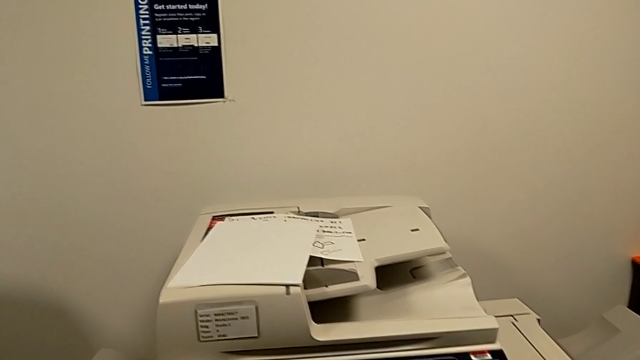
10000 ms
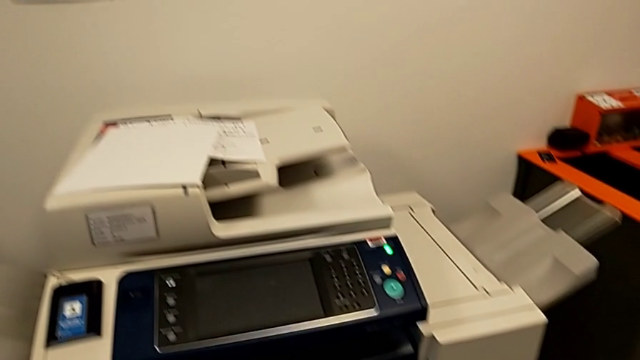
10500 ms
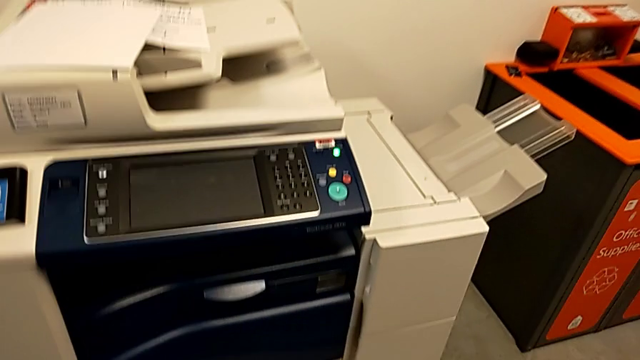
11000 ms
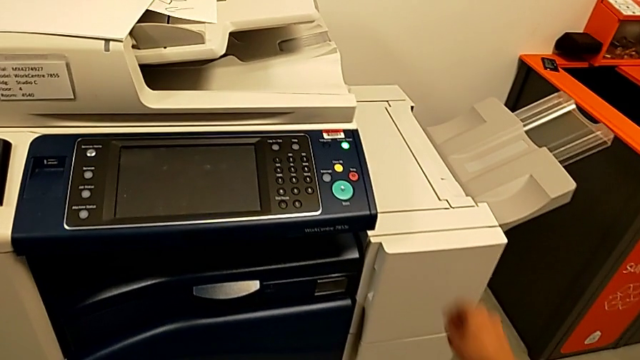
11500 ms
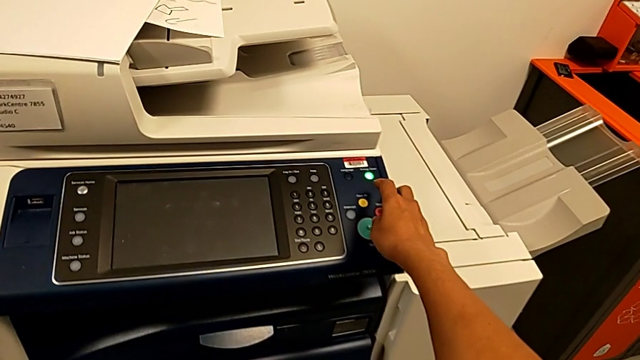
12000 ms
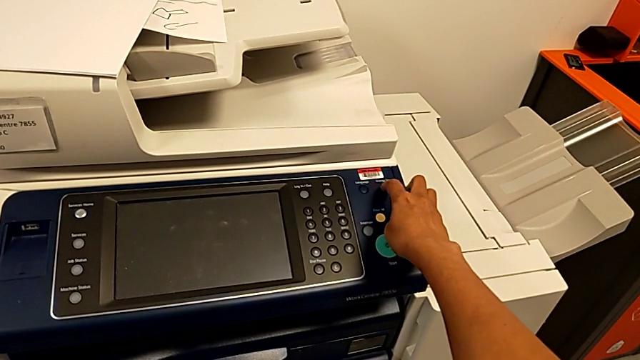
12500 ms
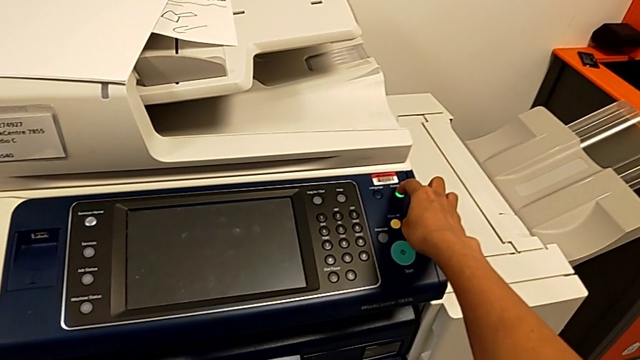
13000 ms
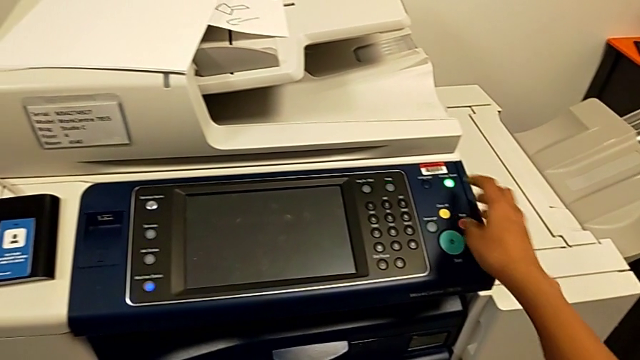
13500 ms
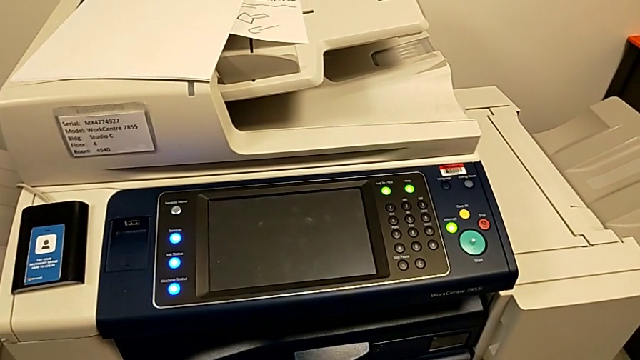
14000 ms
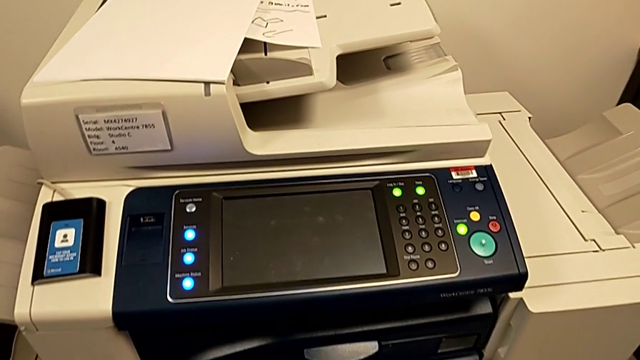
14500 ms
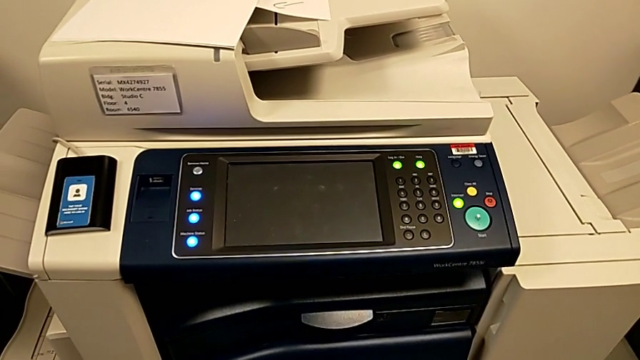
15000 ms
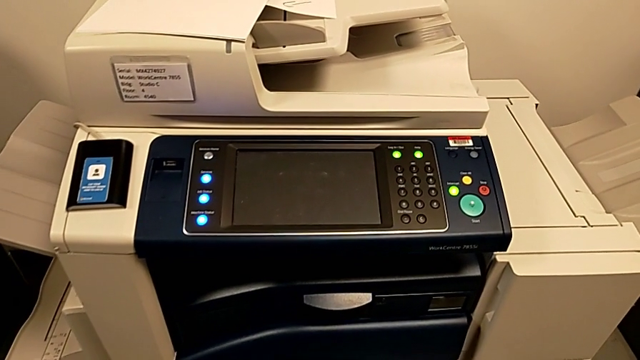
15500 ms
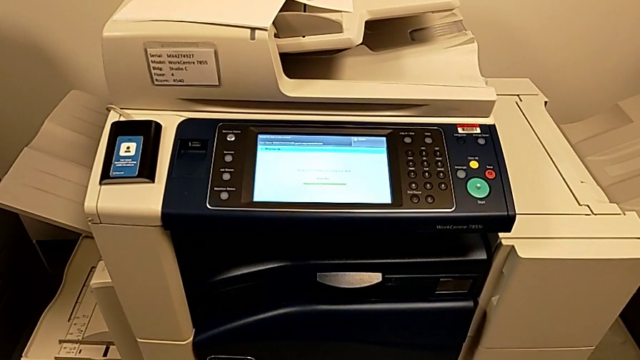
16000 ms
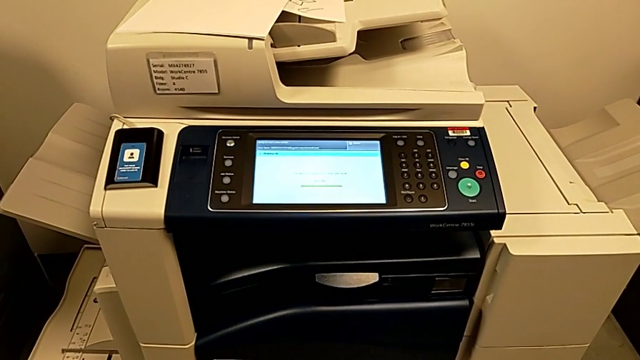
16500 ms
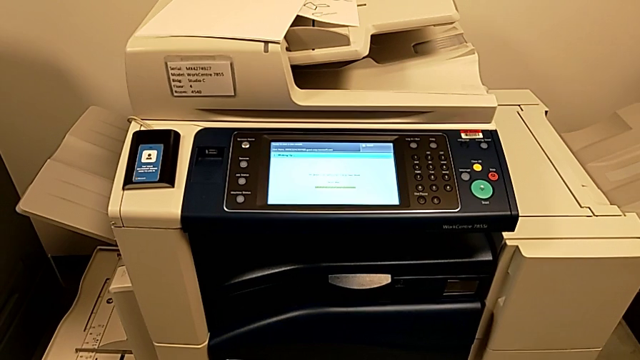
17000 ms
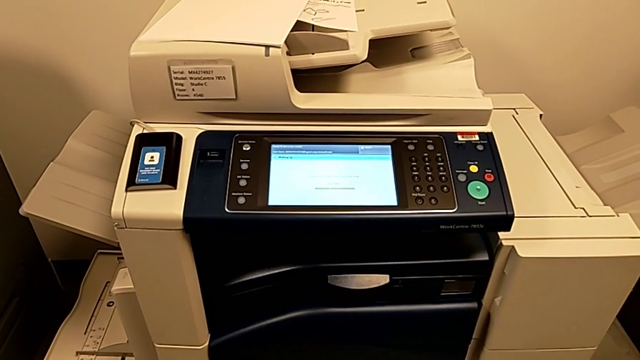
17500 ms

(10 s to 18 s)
The camera wearer turns on the printer. They approach the button and press it.

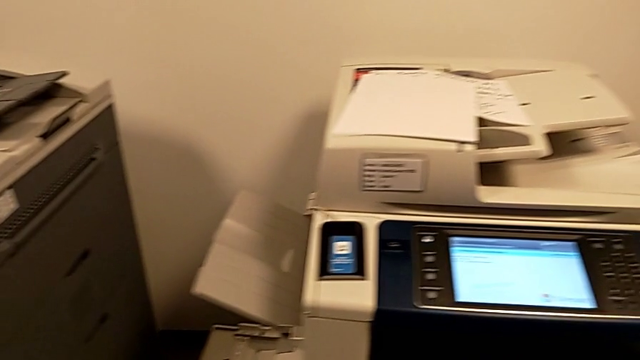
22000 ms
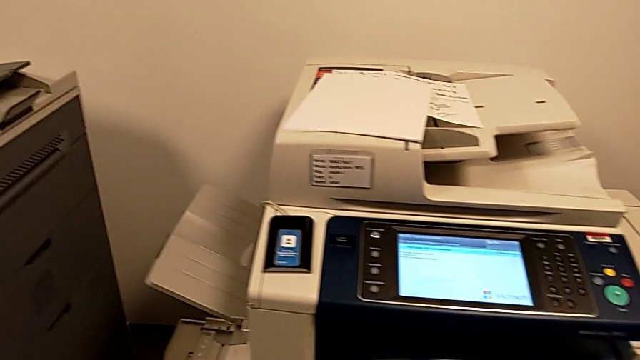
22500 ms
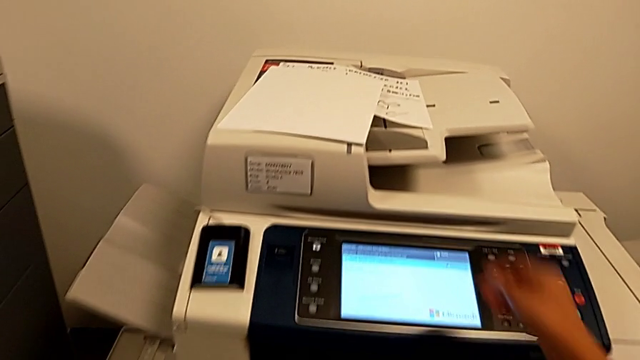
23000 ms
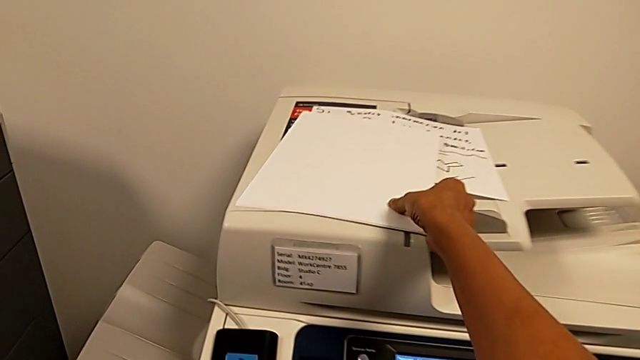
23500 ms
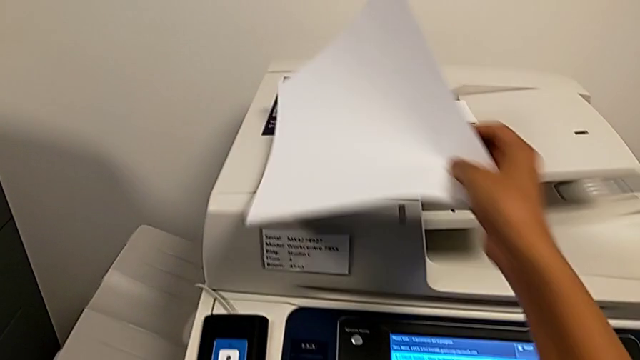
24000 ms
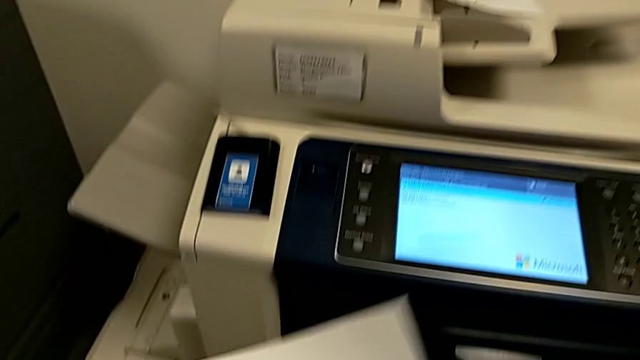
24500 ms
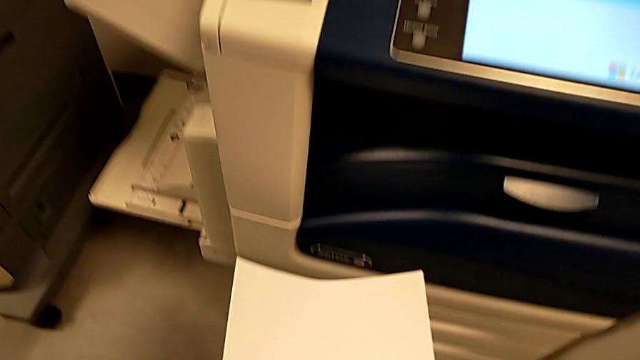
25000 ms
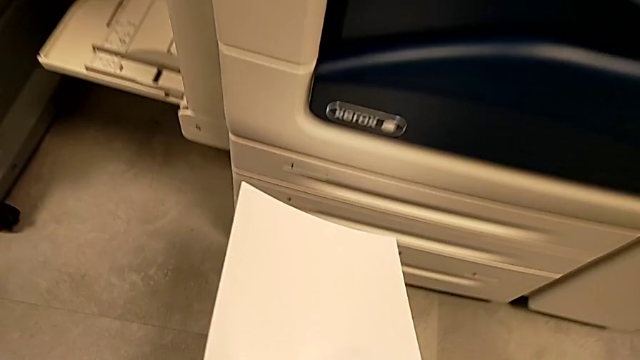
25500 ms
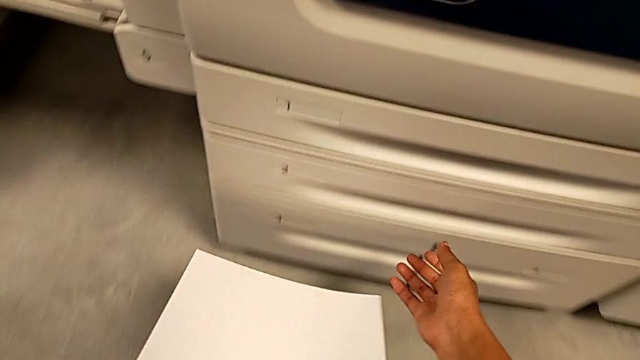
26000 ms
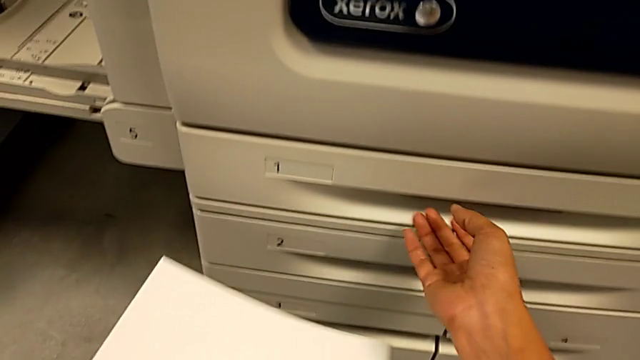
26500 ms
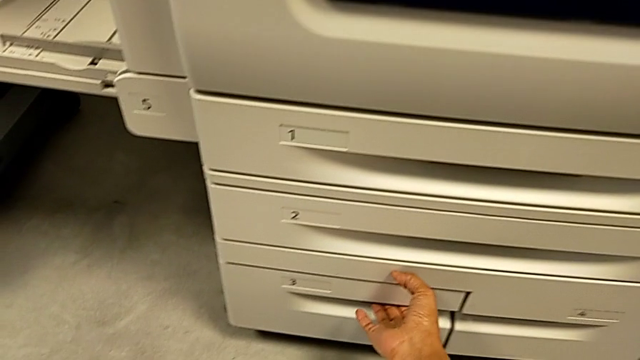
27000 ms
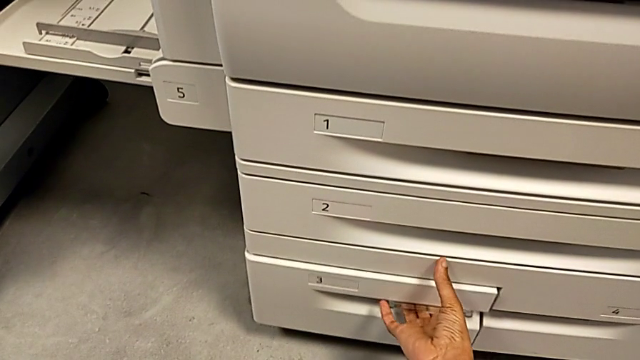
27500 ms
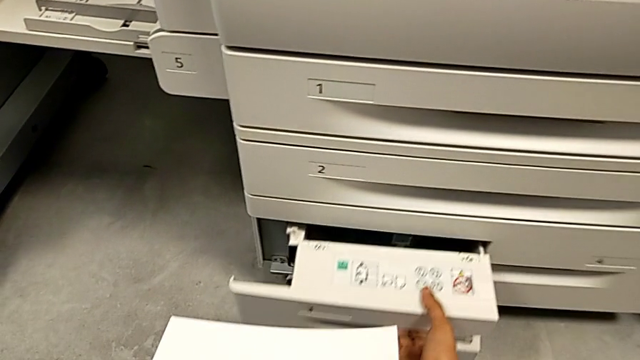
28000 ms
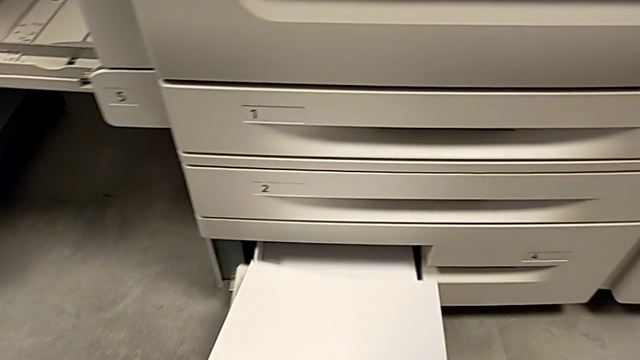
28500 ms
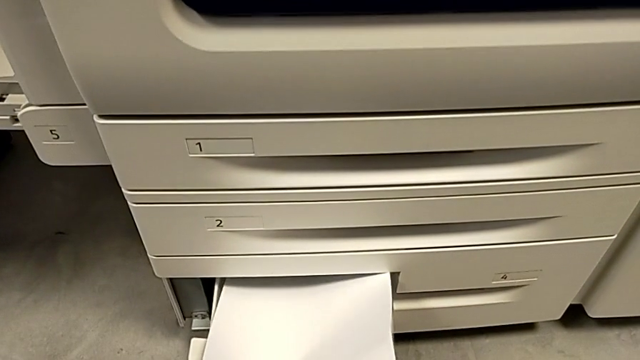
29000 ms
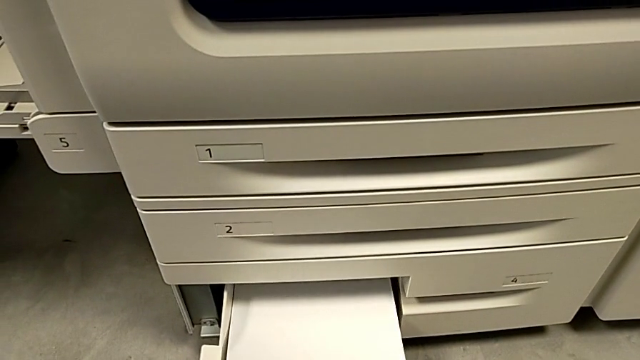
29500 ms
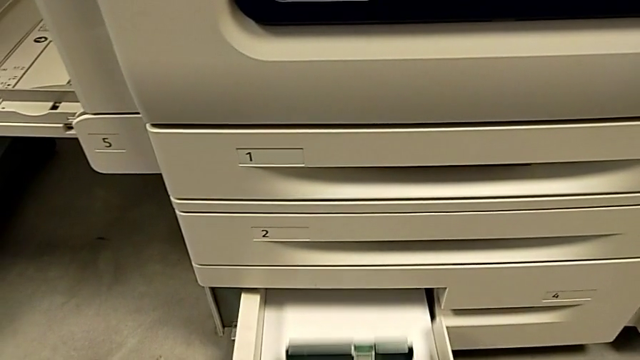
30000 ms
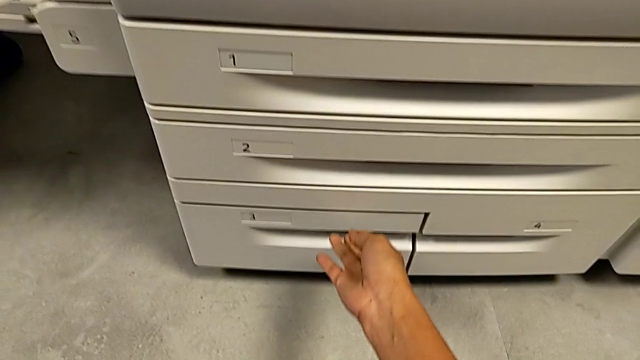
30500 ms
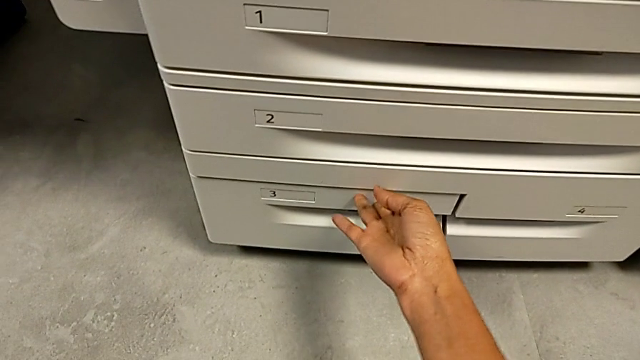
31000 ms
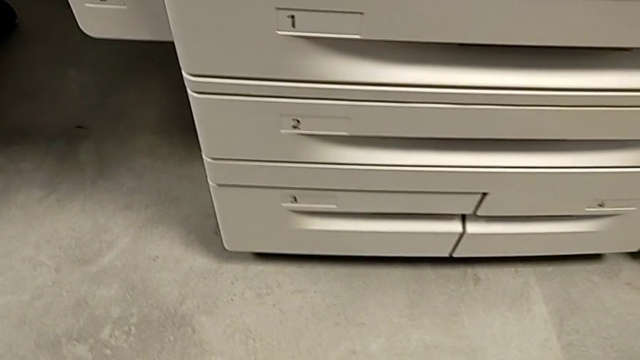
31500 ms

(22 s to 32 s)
The camera wearer loads the paper into the paper tray. They grab the paper stack, lift it, grab the paper tray, open it, insert the paper stack and close the paper tray.

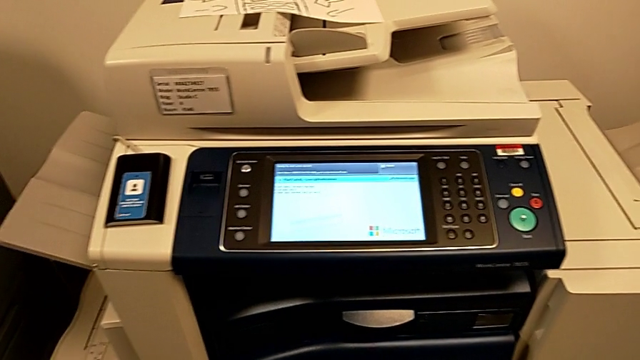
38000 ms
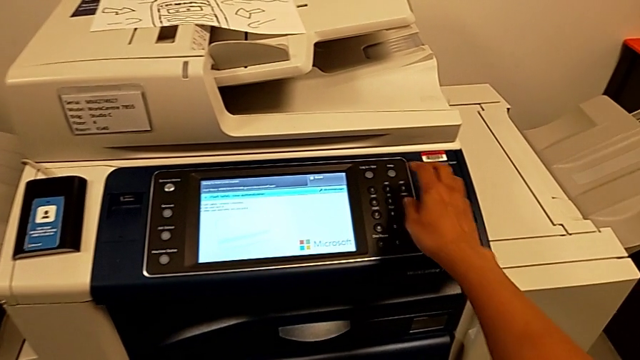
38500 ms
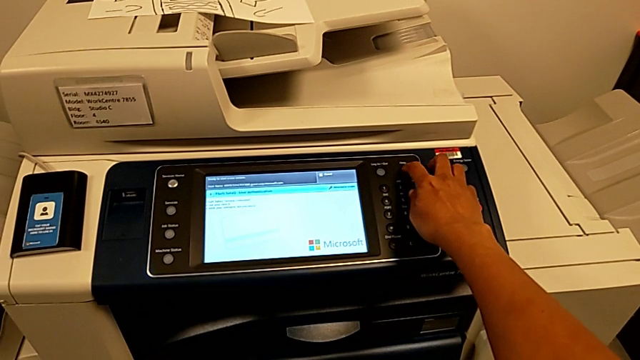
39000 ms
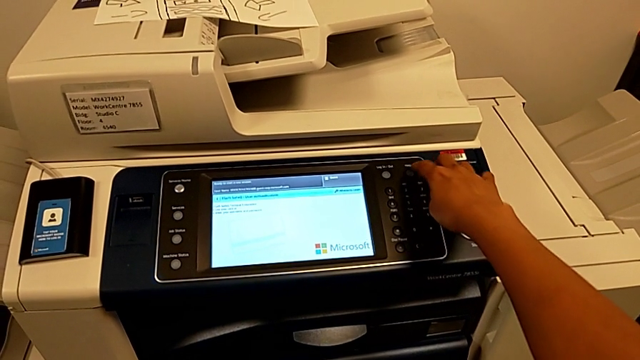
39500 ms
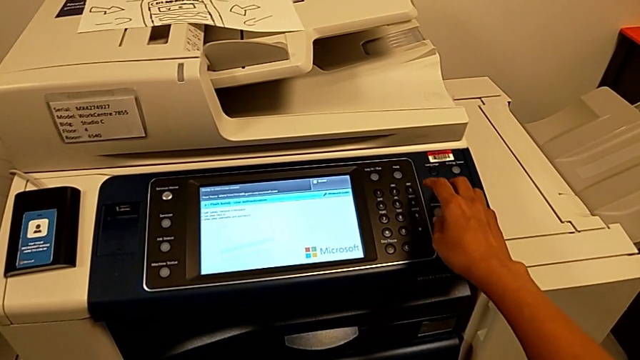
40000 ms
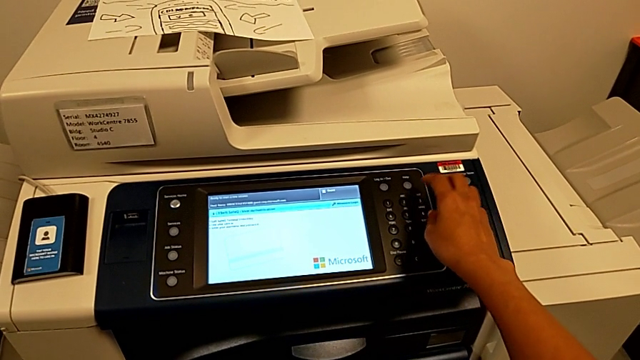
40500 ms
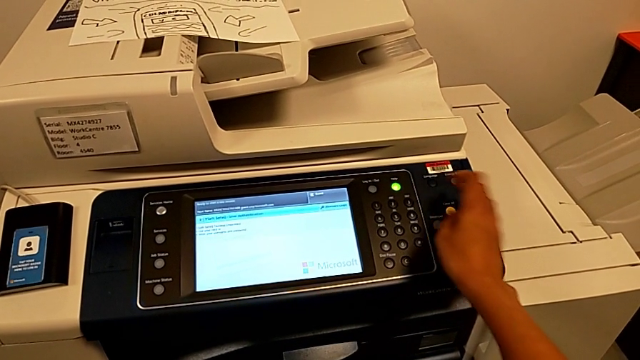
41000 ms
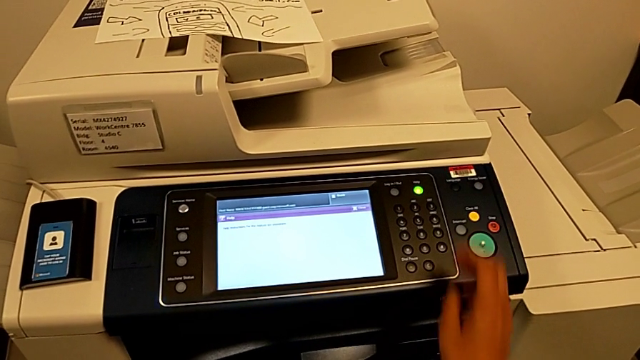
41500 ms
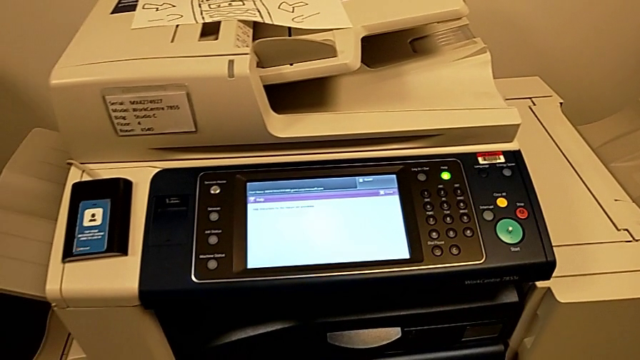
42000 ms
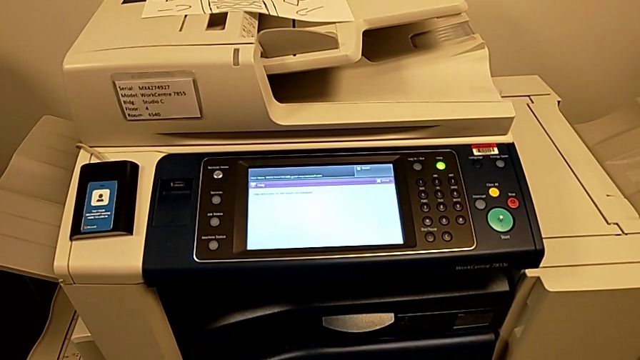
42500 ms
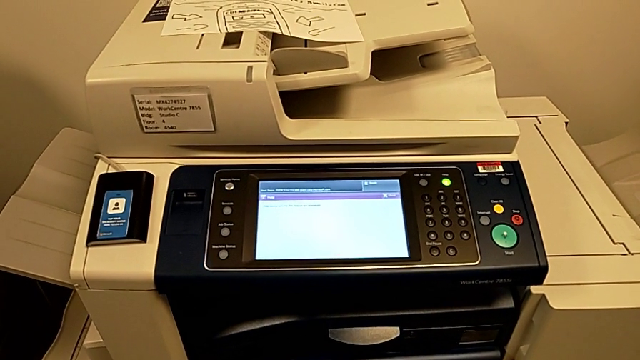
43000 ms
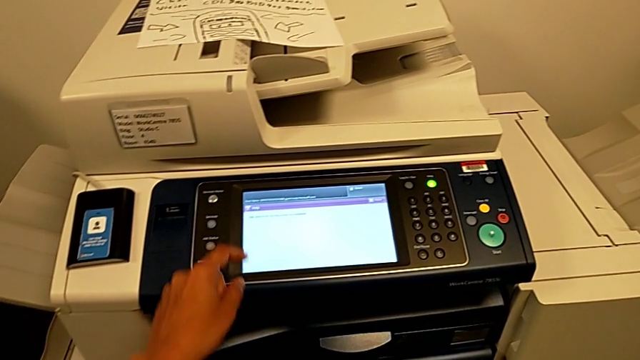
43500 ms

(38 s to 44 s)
The camera wearer is turning off the printer. They press the button and approach the touch screen.
